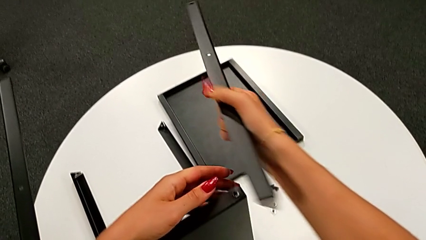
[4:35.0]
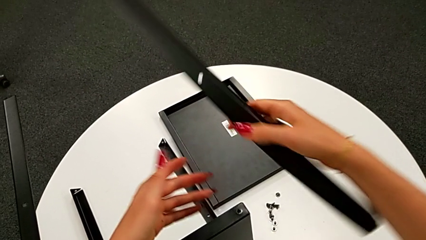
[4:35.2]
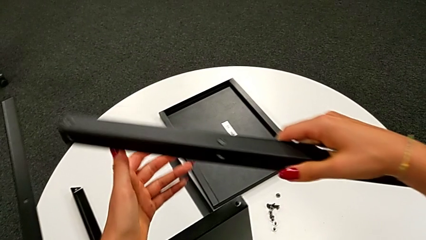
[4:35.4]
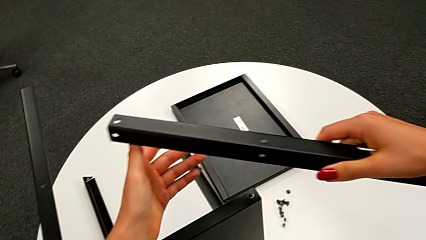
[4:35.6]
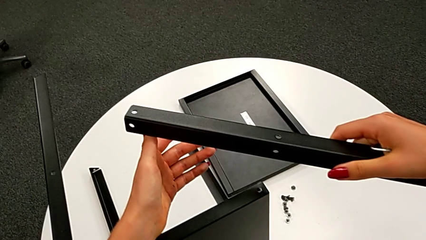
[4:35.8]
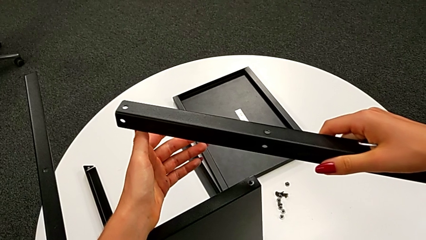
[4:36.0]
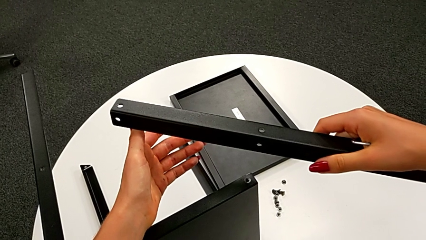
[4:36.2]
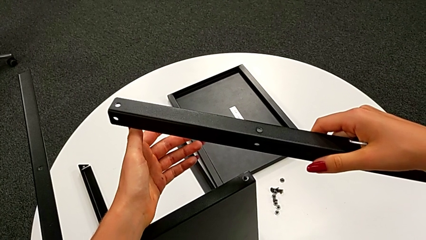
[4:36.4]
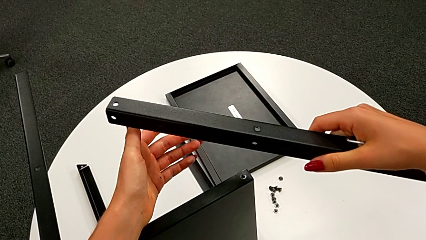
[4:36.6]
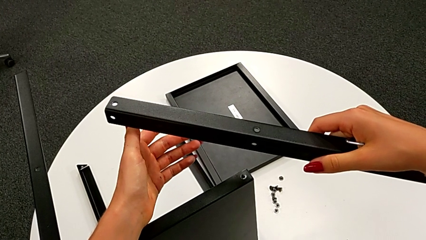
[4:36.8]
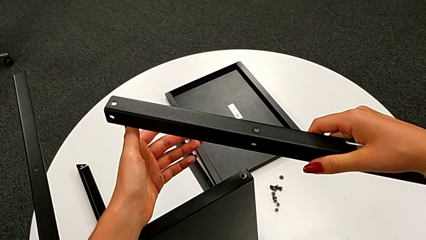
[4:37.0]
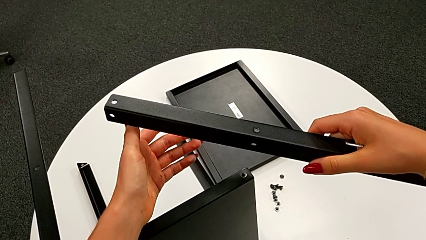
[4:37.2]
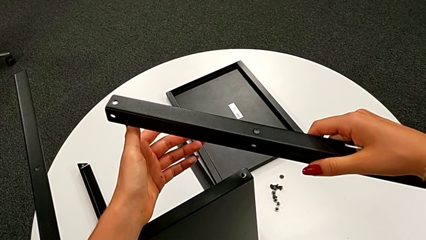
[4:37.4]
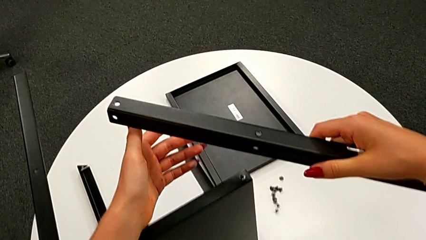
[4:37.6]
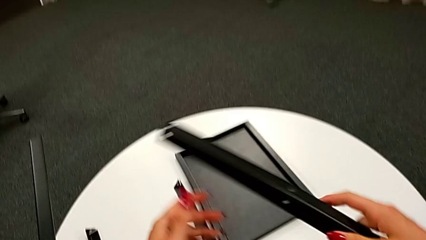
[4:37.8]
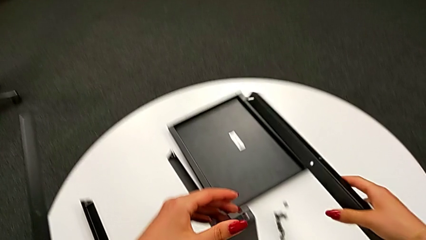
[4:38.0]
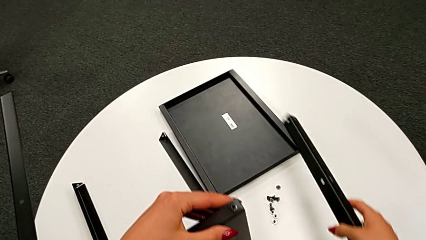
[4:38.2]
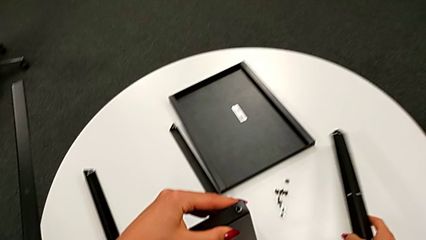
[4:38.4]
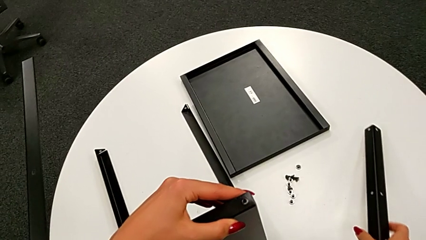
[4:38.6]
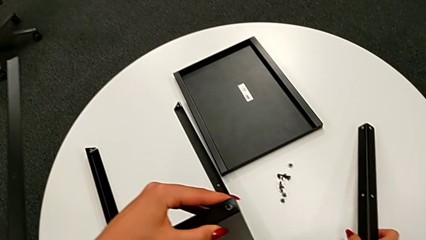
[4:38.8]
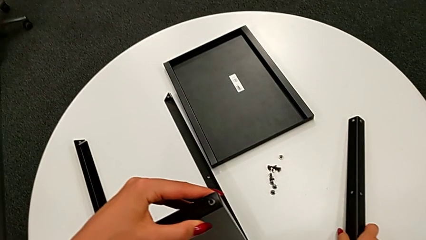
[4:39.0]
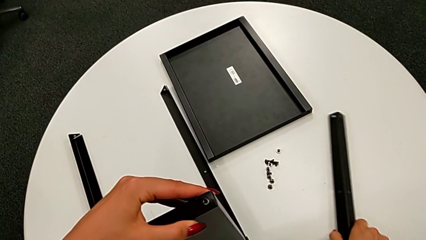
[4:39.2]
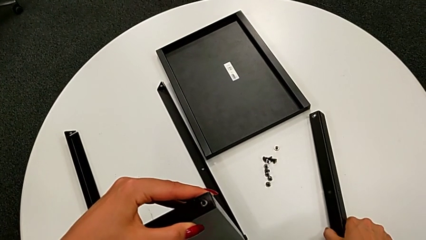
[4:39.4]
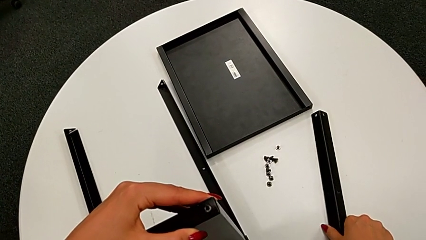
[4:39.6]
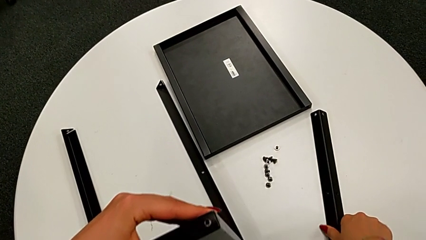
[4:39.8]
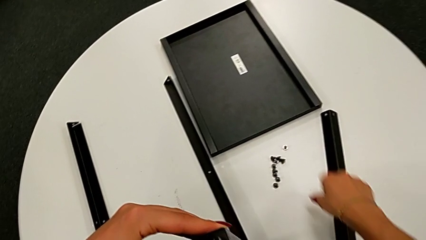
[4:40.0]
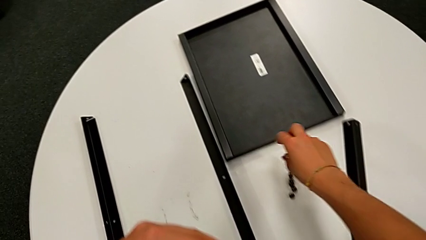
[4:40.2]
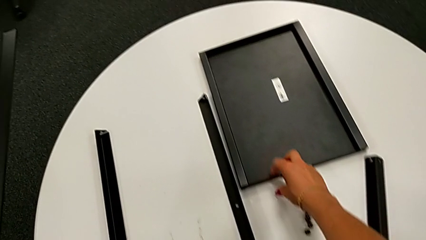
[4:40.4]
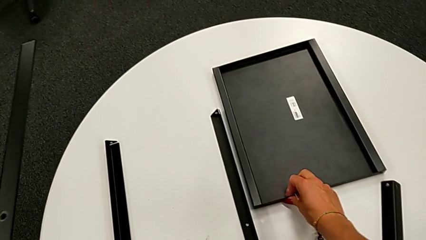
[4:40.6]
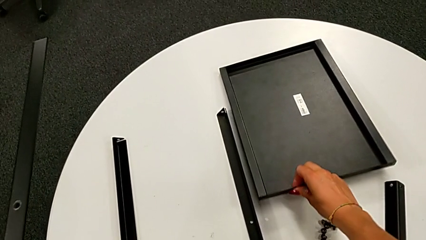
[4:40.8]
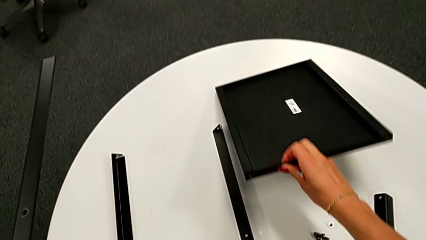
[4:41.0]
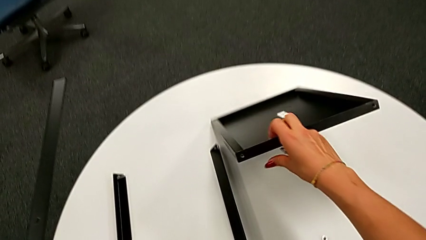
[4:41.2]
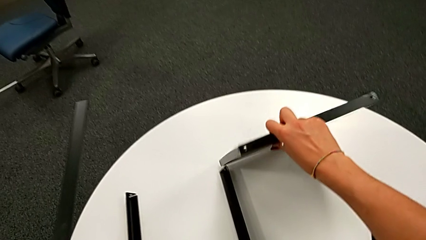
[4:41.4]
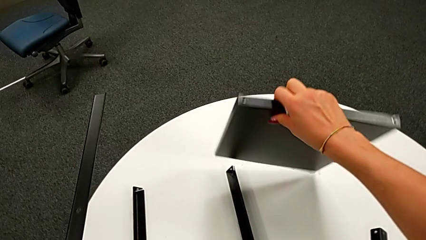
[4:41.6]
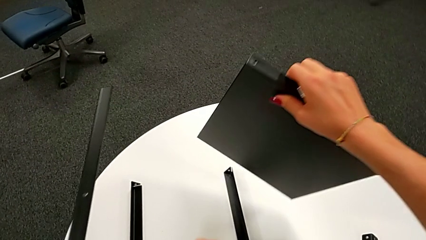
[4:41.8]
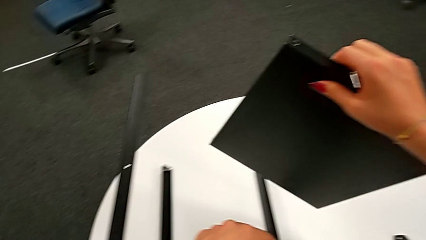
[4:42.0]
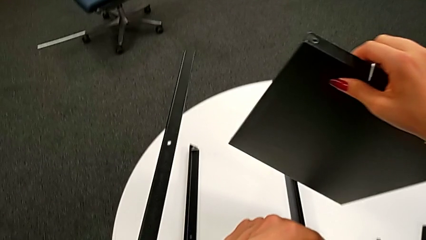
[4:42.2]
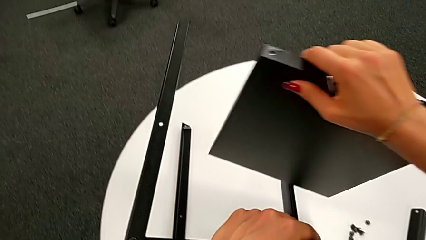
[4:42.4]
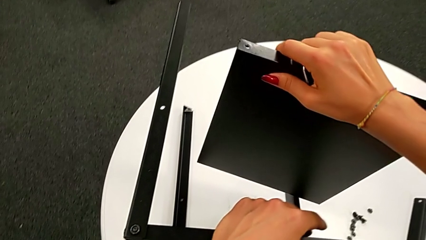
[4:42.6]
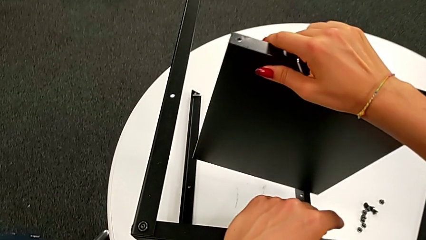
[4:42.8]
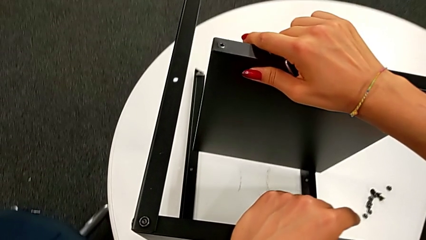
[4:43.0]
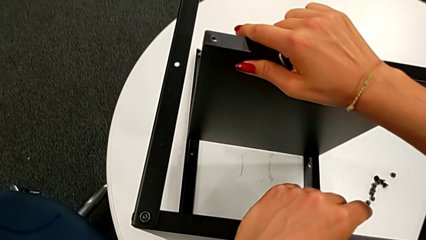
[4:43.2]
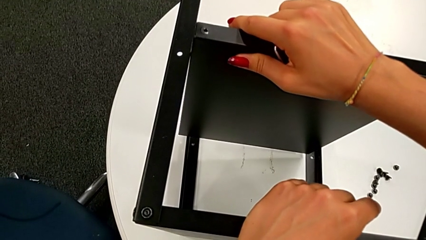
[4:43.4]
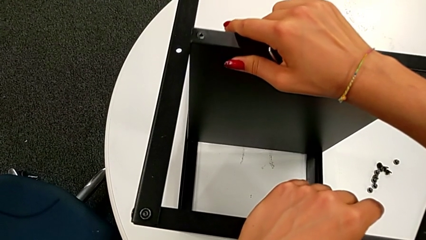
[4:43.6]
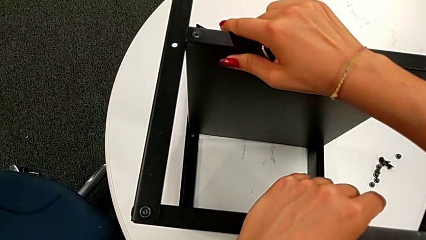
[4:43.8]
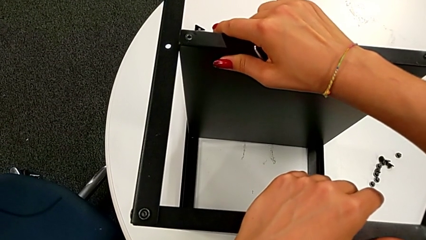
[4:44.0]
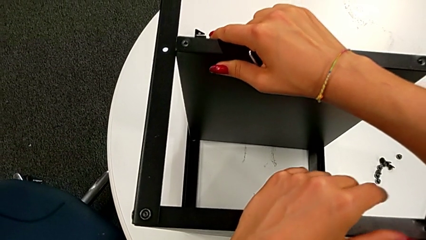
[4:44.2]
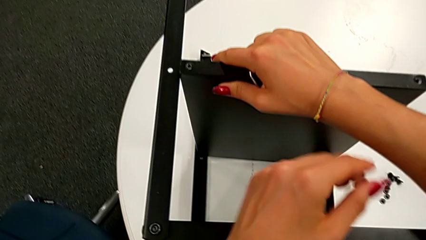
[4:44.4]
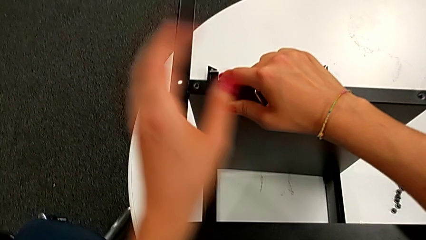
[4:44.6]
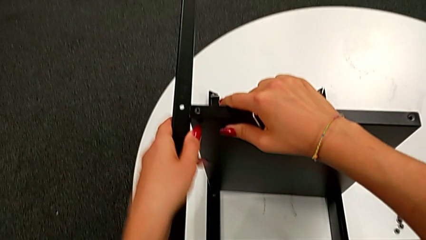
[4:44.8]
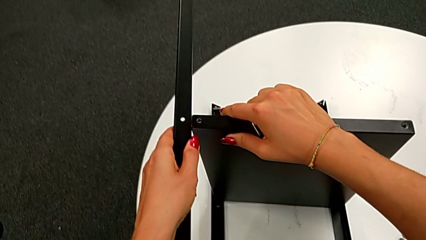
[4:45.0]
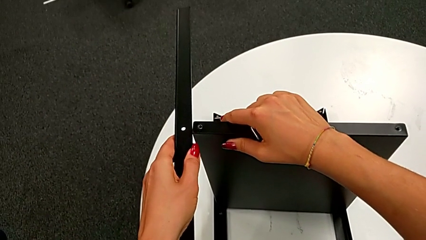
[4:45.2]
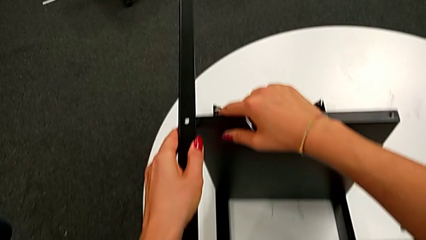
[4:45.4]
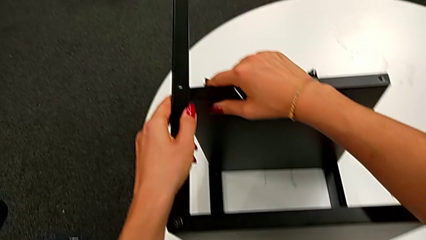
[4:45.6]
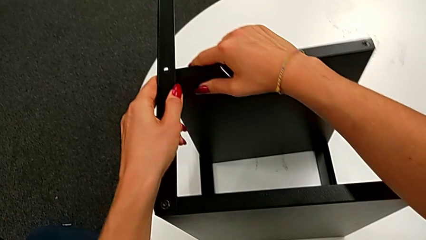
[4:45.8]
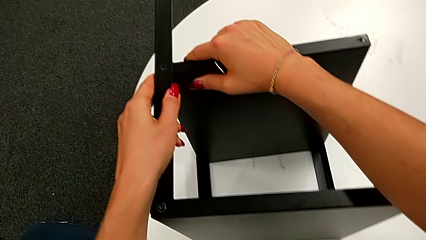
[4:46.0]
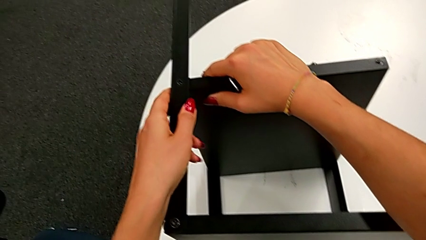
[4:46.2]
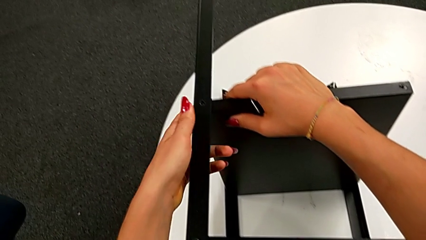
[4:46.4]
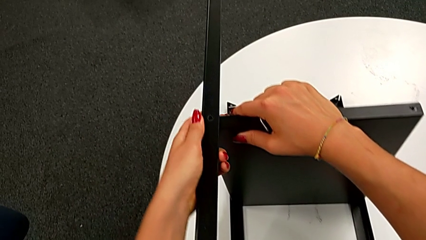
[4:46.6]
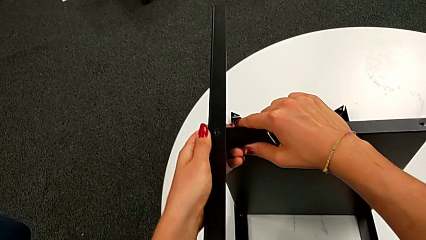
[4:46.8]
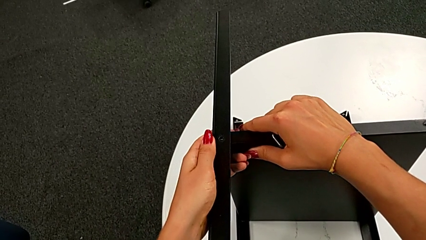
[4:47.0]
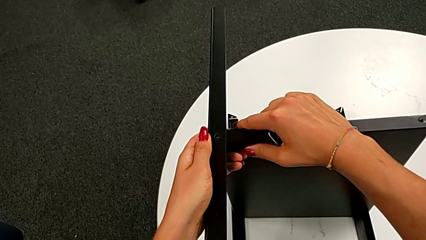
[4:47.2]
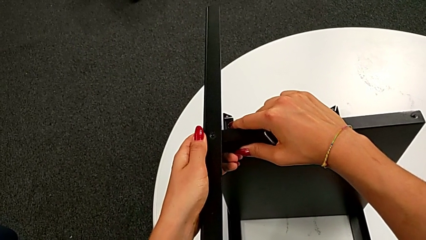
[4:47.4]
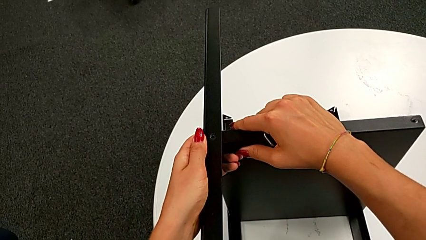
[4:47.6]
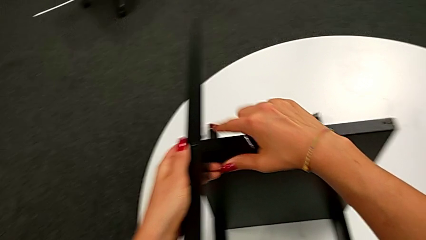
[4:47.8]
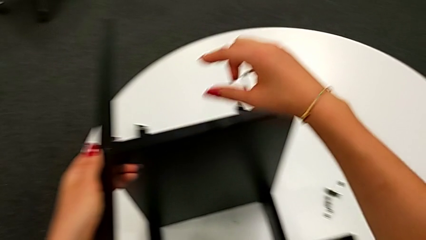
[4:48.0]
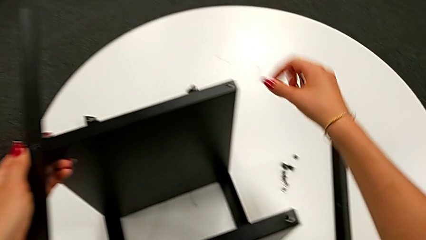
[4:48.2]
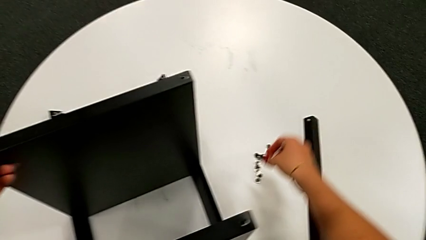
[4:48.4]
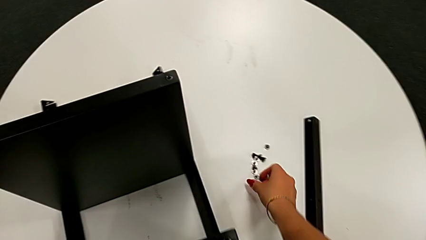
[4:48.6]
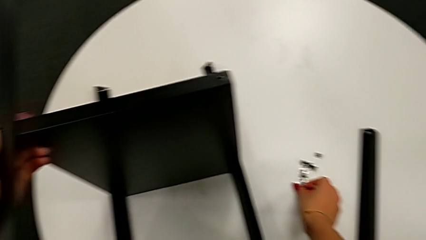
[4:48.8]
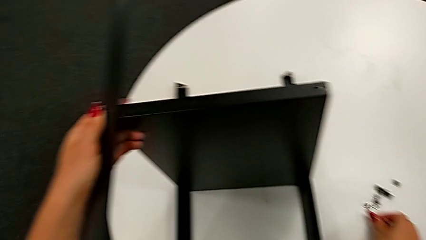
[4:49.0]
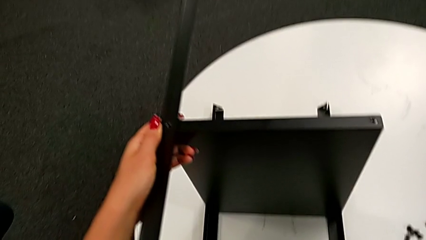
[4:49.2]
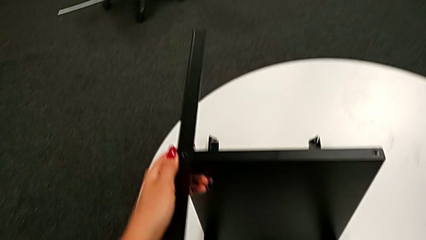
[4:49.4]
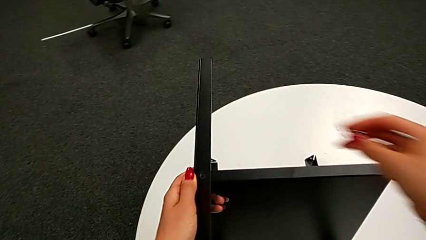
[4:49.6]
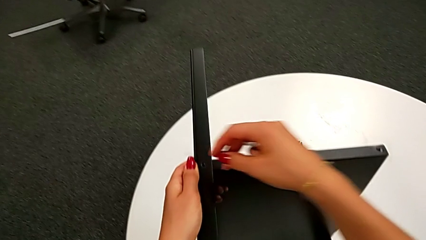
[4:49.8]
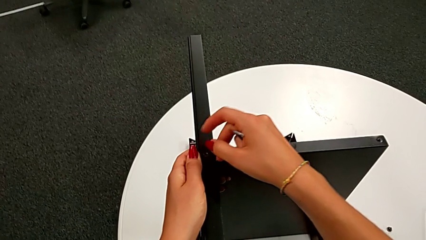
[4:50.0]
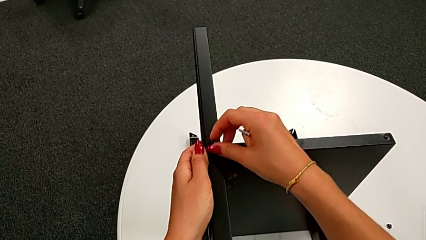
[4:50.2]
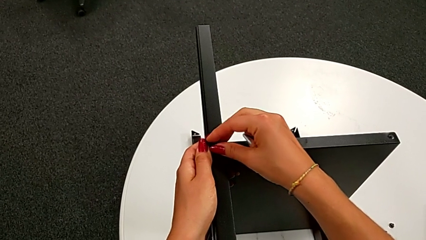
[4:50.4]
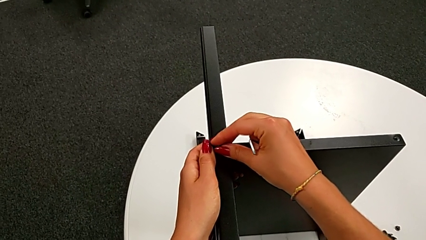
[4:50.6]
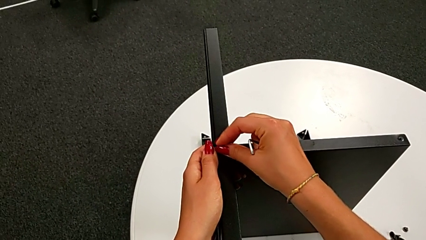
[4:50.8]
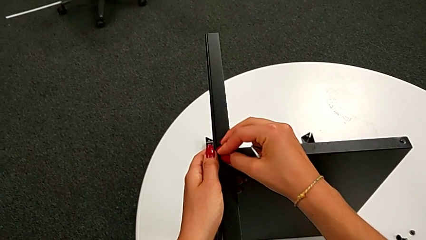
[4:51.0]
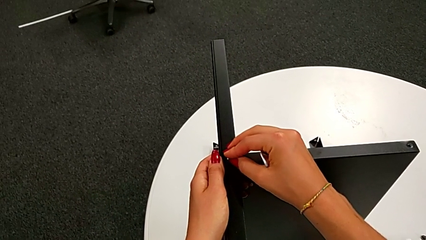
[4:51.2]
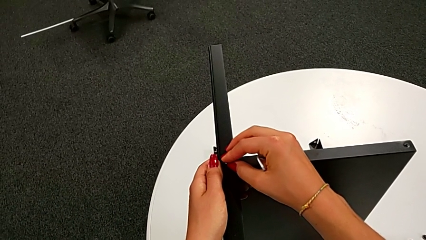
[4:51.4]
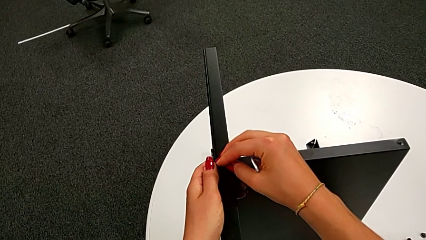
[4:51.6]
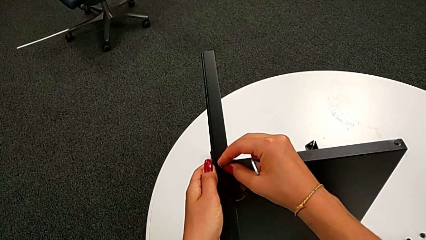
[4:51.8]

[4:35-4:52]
The camera wearer is assembling the bottom tray. They hold the leg, place the fourth leg, grab the bottom tray, align it, grab the hex socket head and insert the seventh hex socket head.
